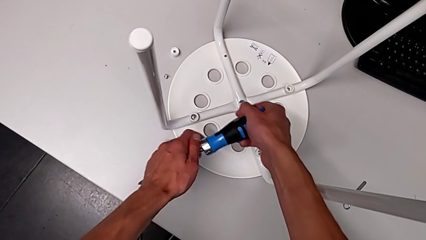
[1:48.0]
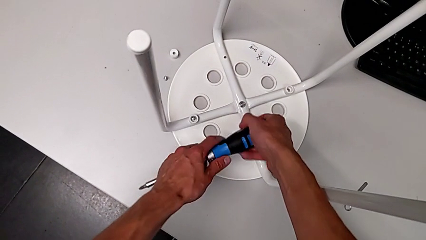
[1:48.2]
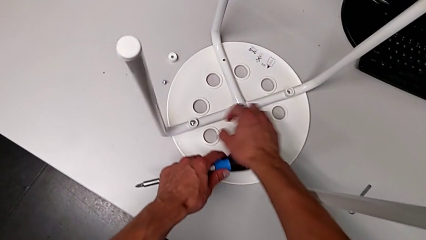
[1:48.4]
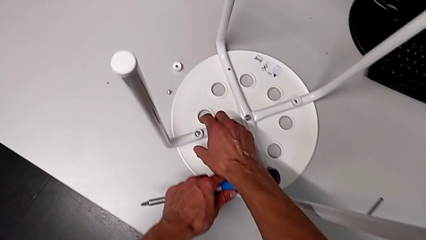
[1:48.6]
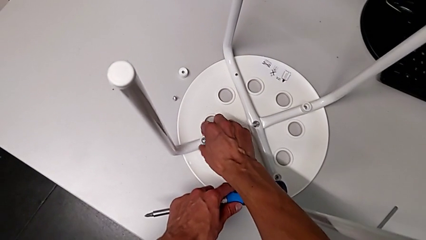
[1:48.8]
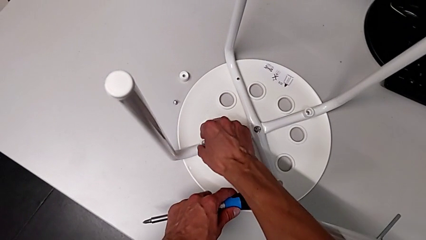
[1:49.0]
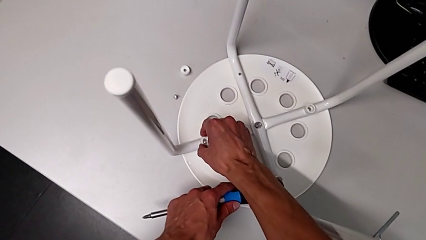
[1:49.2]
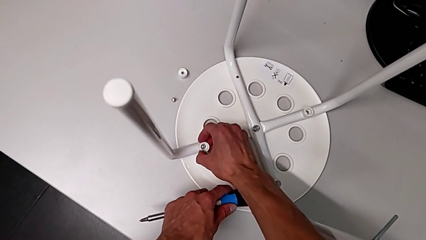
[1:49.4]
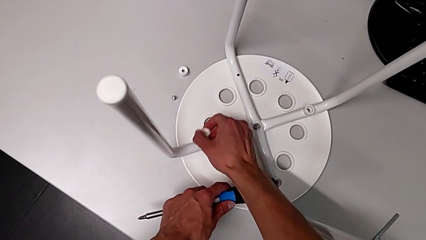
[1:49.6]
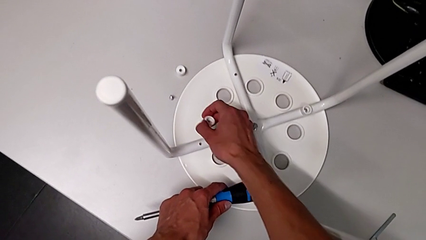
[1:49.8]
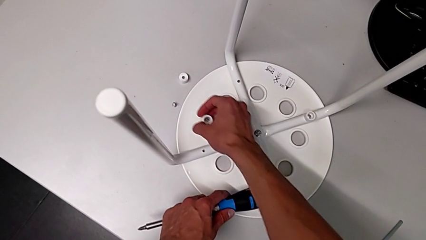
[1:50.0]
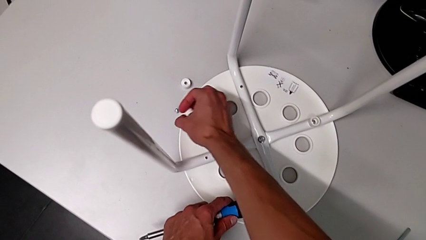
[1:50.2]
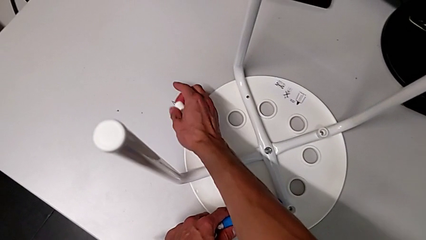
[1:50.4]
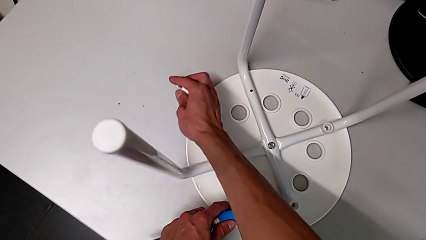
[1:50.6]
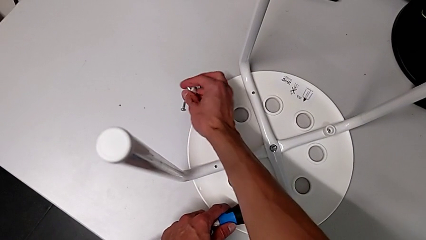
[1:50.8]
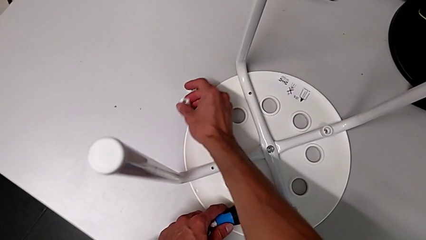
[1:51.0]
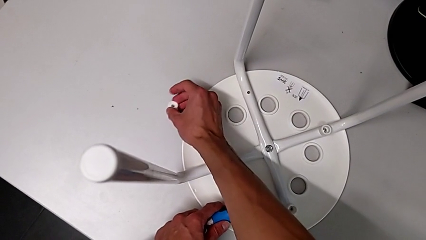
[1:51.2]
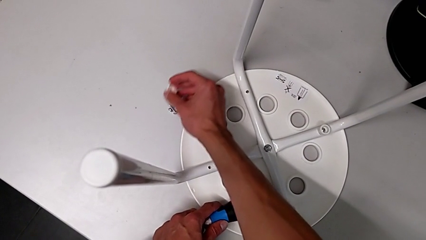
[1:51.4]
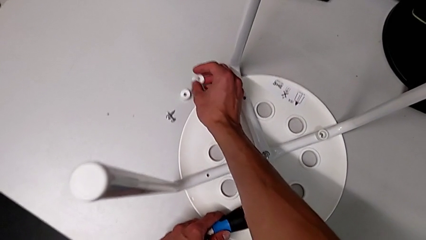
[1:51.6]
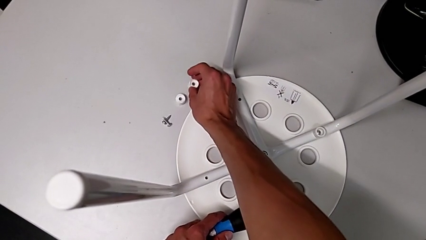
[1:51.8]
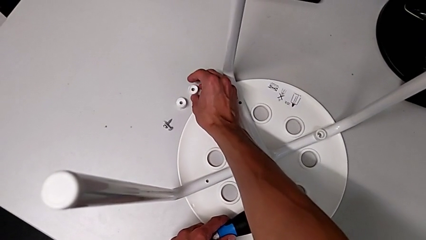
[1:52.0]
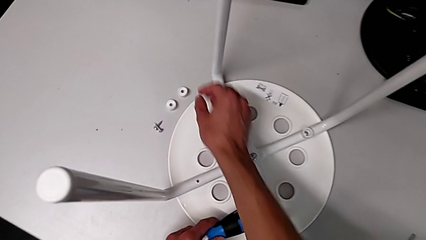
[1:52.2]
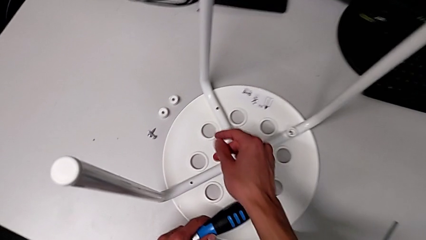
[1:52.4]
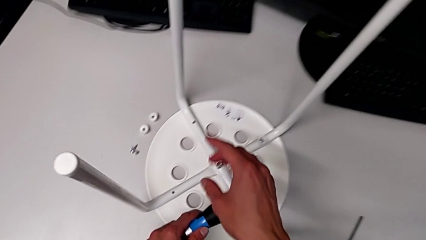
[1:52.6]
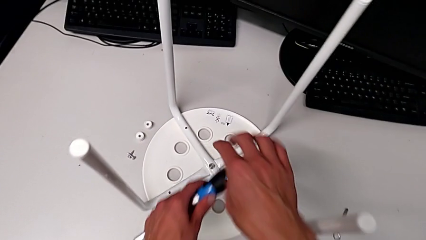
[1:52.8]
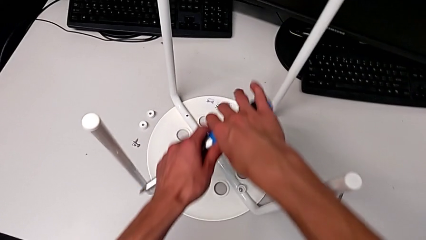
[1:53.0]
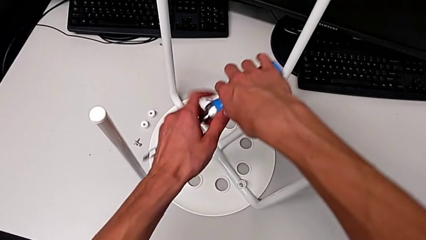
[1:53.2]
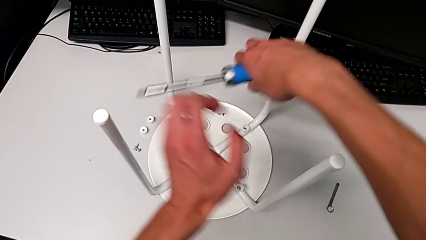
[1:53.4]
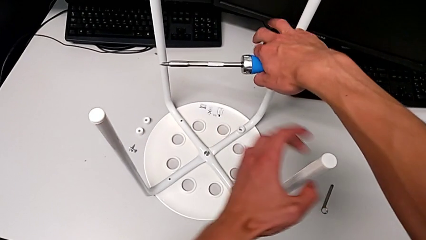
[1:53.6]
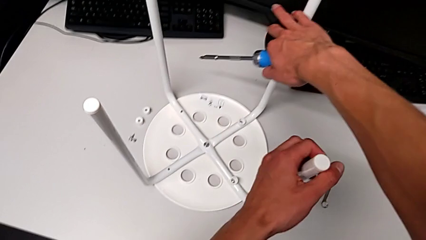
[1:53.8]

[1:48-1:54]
The camera wearer is using the screwdriver to unscrew the second screw. They grab the second screw and place the second washer.

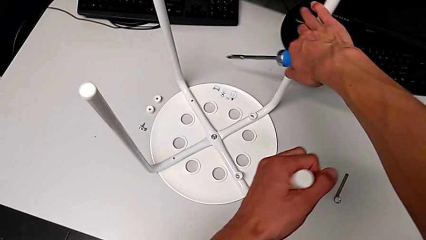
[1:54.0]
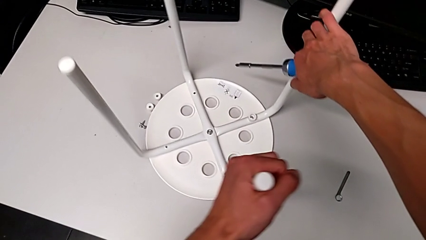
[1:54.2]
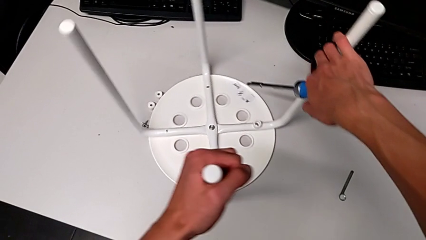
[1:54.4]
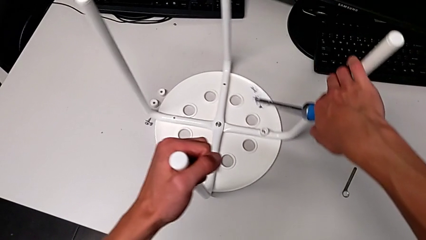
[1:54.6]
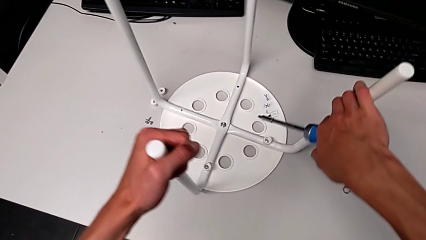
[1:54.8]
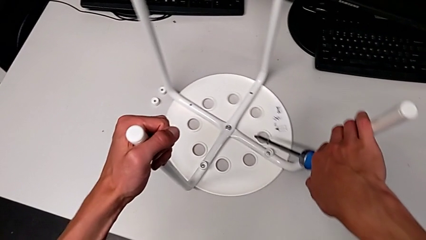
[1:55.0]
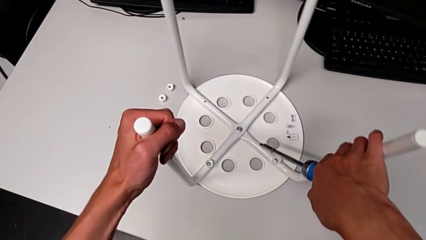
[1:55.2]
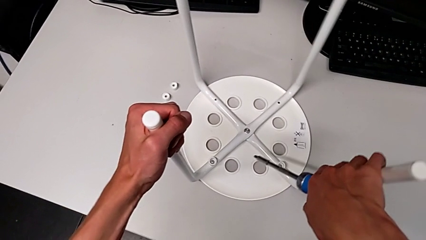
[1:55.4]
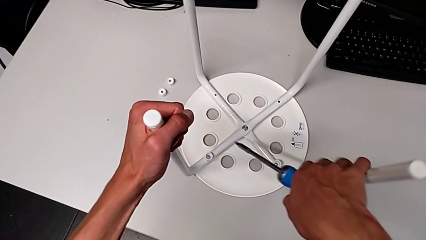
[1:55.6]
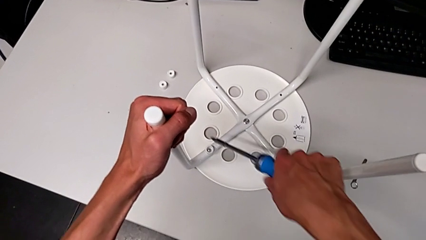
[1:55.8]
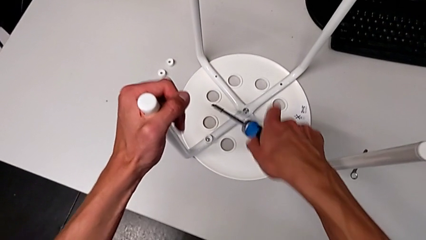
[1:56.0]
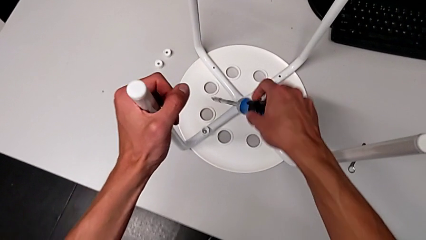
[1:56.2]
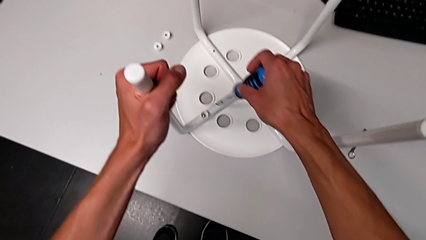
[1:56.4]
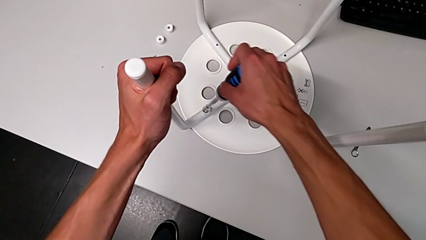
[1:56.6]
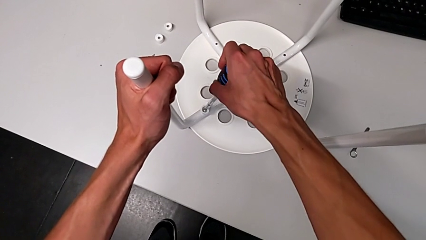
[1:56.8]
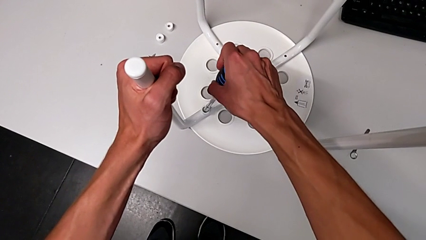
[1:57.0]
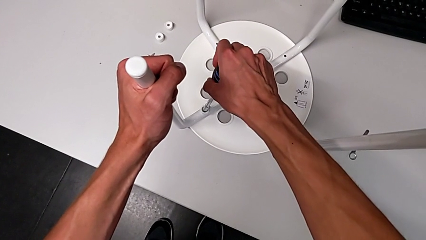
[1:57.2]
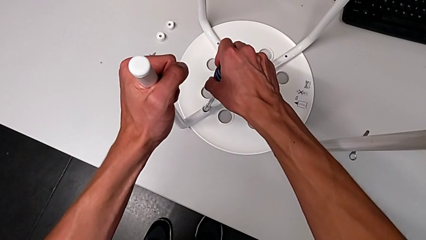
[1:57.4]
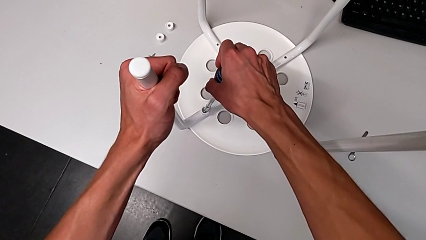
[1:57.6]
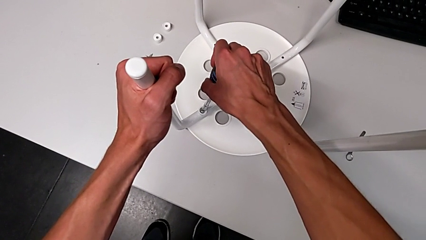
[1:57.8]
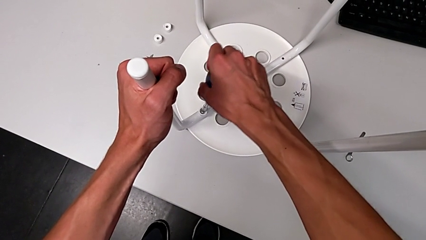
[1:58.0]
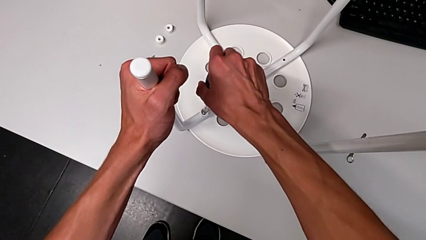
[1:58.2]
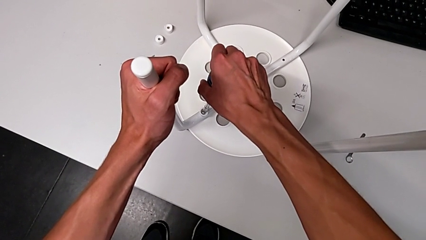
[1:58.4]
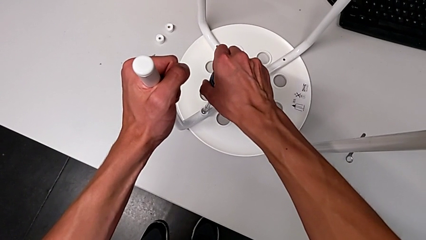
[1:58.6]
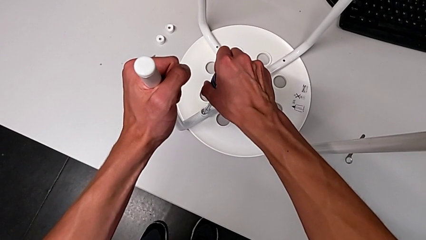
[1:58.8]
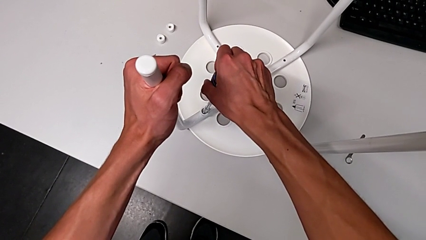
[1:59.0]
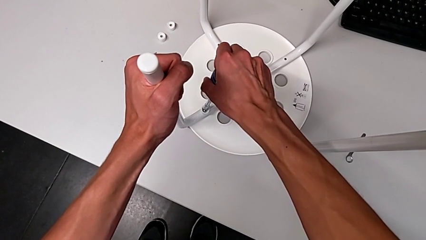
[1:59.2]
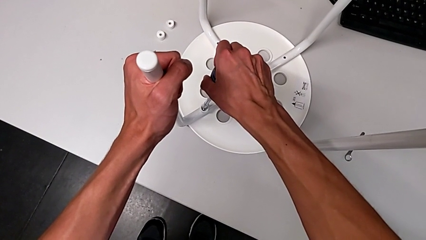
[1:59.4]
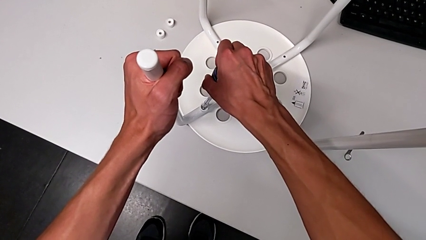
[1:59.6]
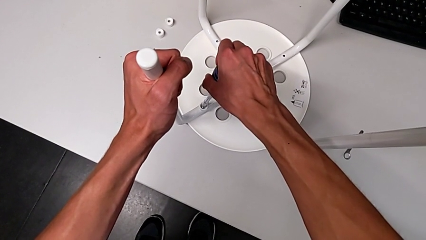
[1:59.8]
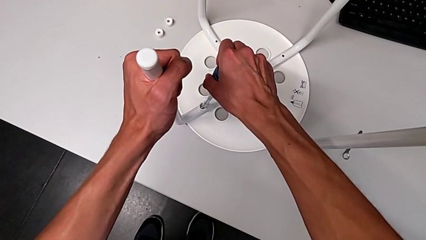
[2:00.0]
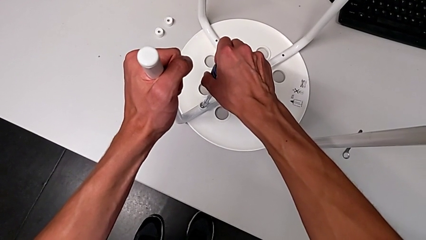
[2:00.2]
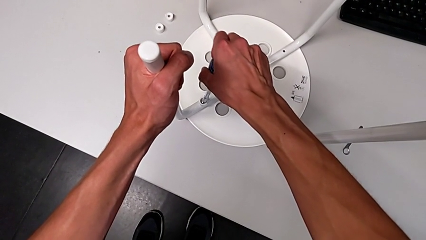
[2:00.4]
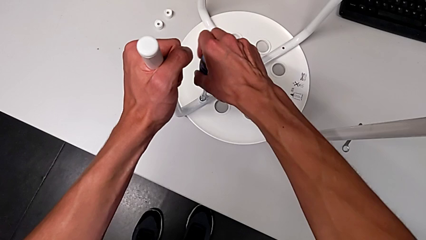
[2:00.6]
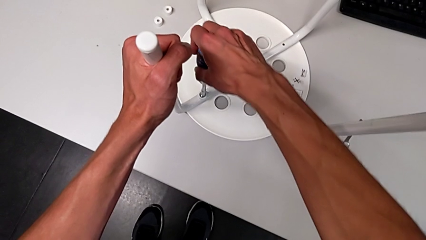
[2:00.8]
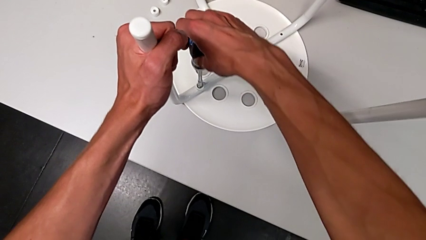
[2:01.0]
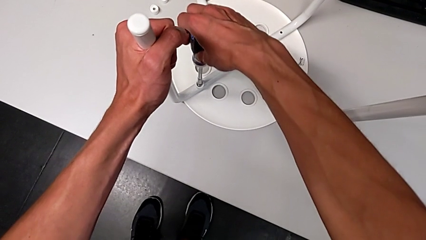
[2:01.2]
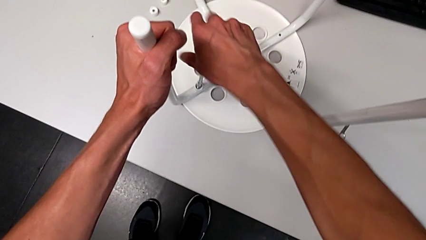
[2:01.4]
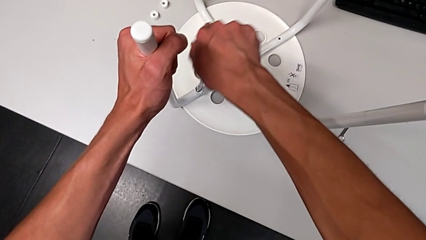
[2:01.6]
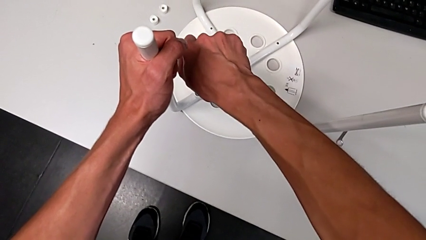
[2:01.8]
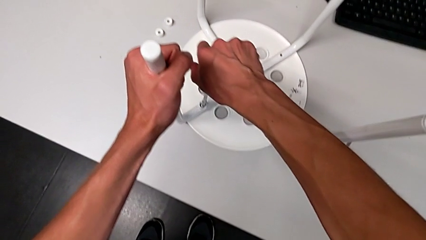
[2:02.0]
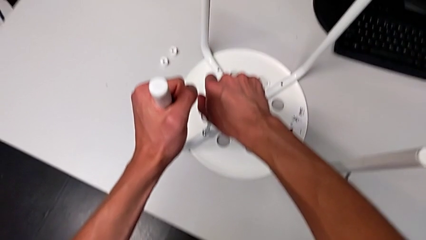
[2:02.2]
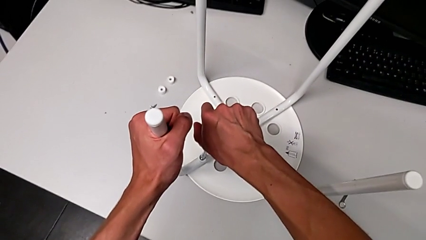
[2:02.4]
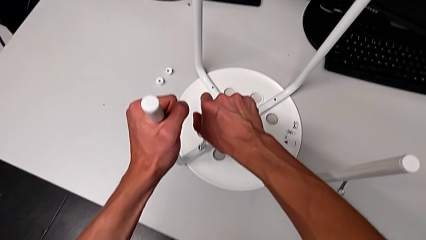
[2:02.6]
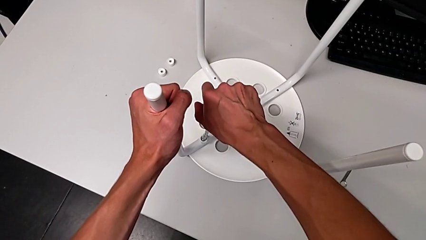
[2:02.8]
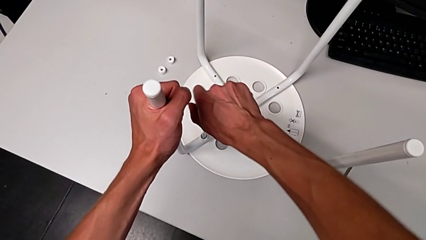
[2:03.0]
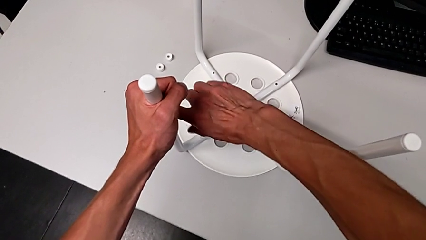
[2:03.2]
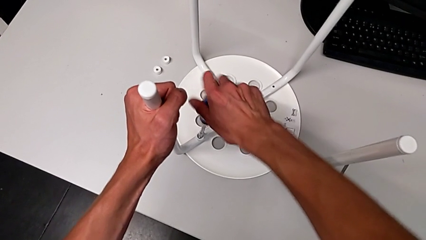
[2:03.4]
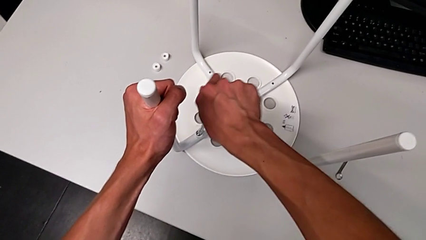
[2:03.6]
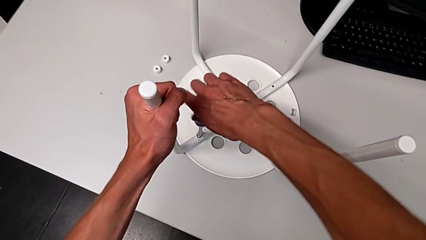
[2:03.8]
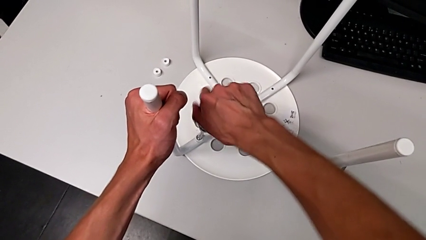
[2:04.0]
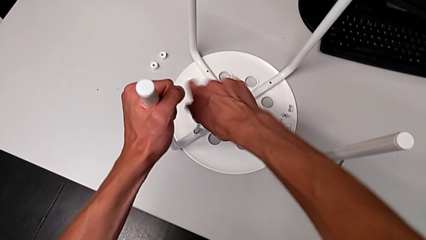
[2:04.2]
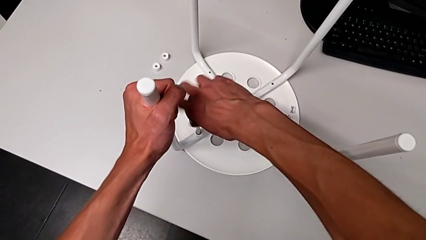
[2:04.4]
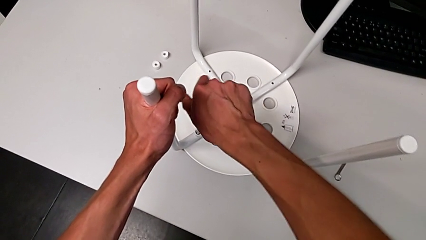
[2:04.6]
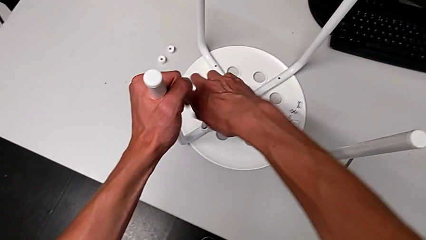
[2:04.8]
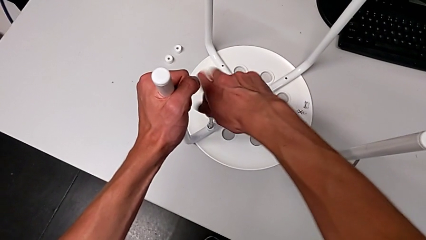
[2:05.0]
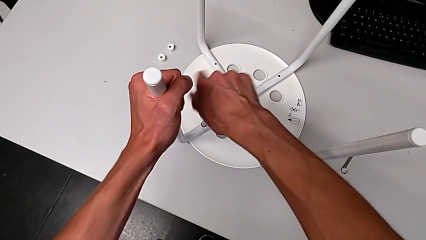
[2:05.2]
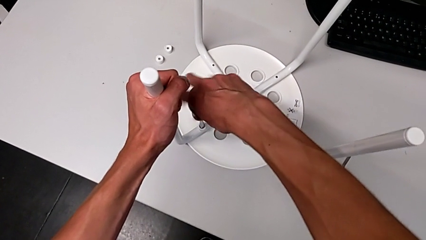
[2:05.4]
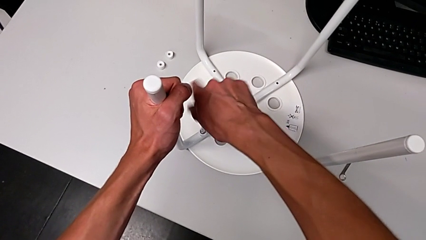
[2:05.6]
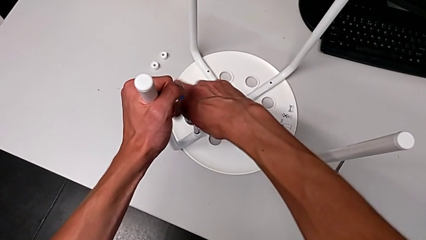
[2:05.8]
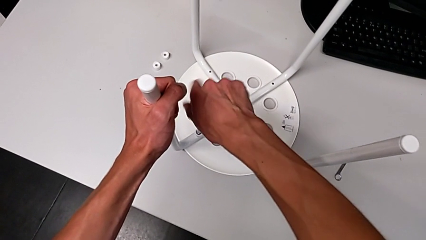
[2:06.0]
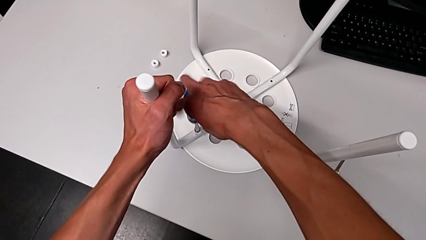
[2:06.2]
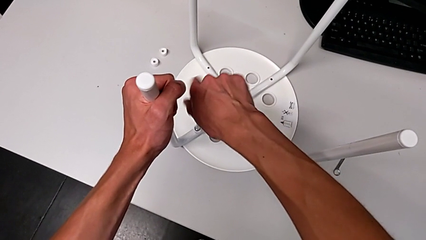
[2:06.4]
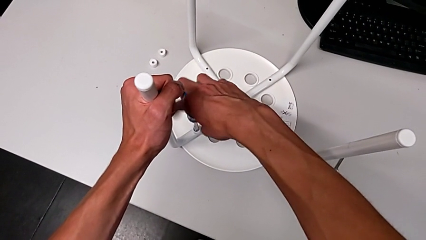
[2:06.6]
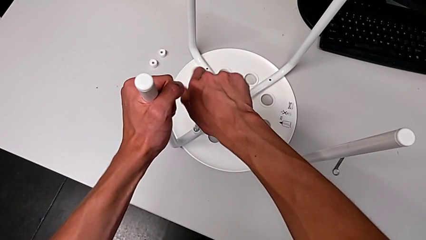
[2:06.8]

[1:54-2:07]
The camera wearer is screwing the third screw with the screwdriver. They rotate the white stool and begin to unscrew the third screw.
